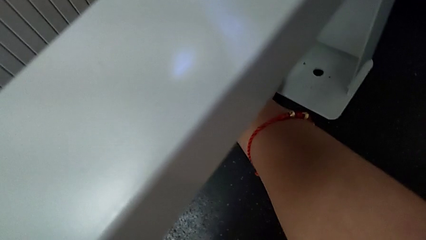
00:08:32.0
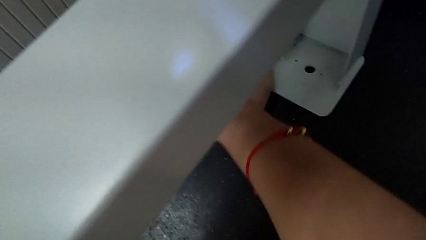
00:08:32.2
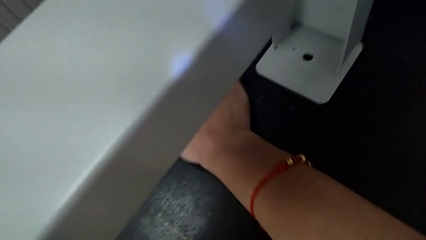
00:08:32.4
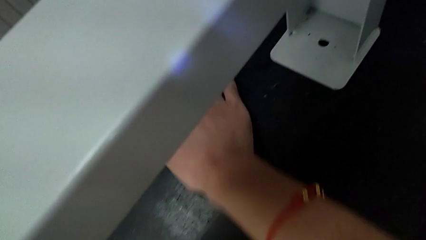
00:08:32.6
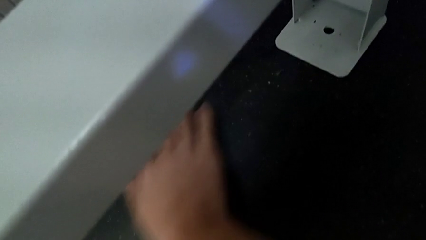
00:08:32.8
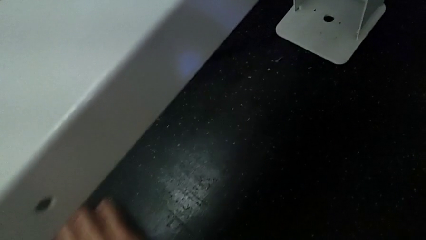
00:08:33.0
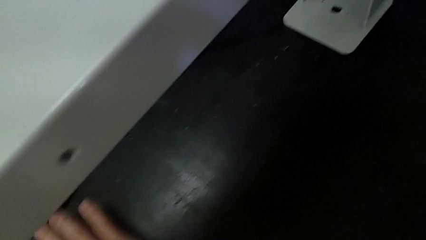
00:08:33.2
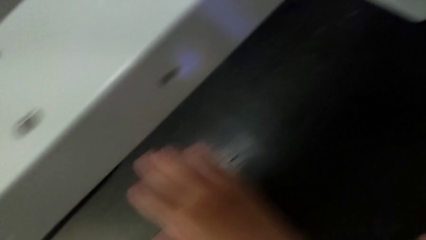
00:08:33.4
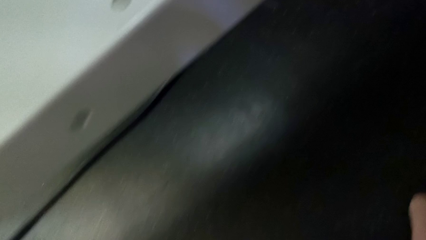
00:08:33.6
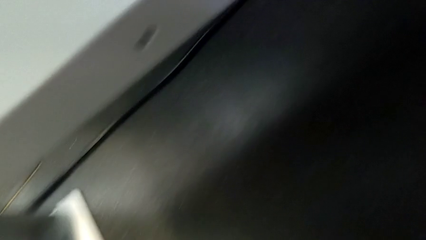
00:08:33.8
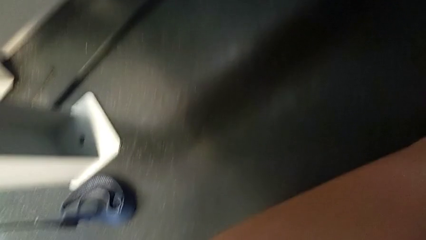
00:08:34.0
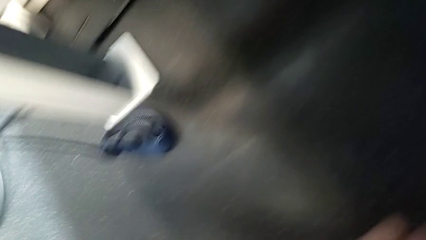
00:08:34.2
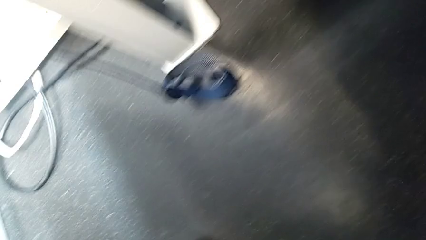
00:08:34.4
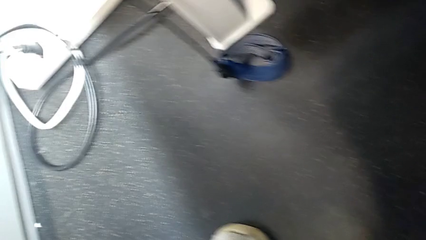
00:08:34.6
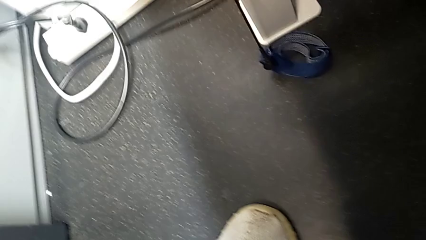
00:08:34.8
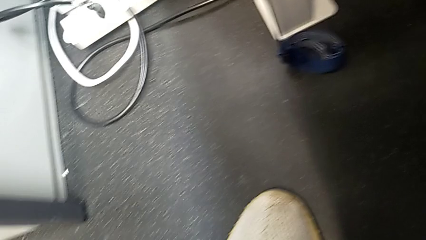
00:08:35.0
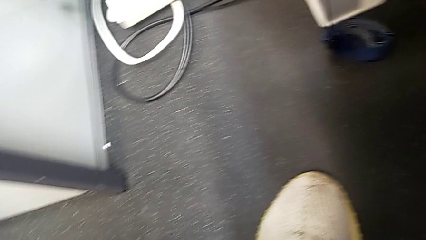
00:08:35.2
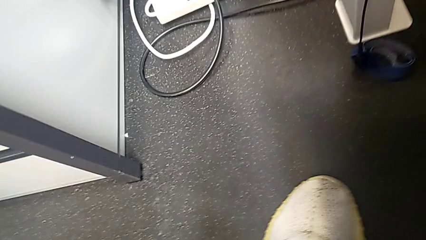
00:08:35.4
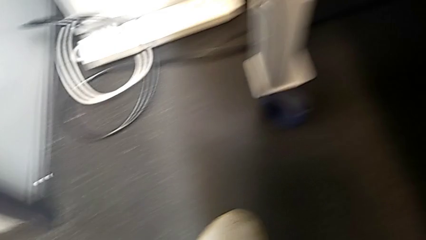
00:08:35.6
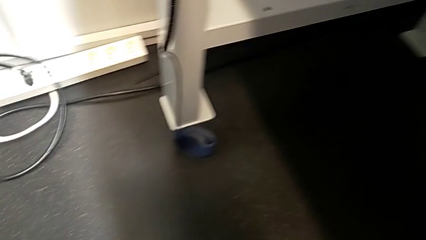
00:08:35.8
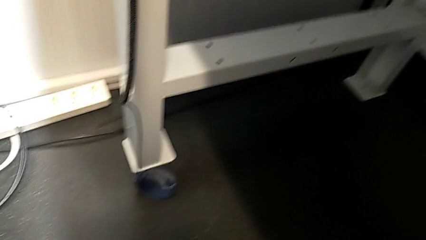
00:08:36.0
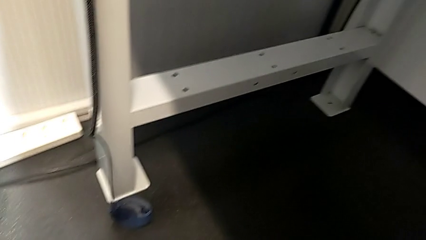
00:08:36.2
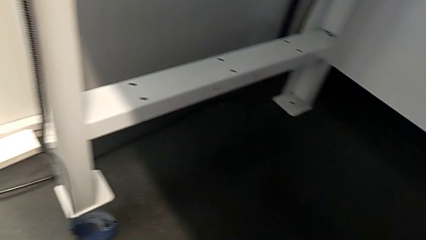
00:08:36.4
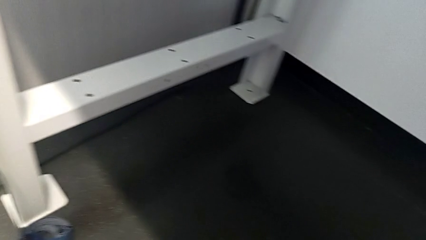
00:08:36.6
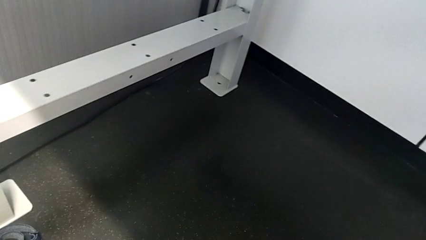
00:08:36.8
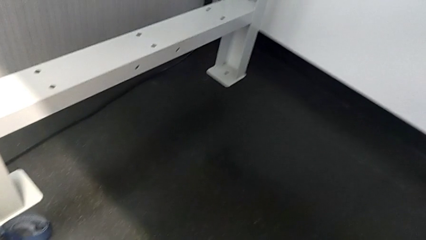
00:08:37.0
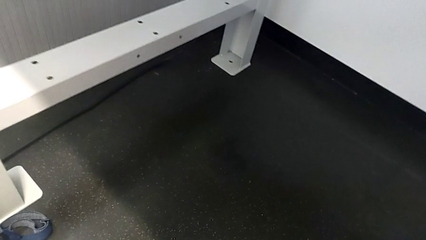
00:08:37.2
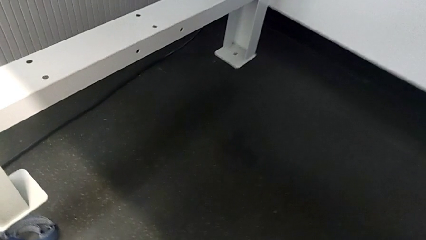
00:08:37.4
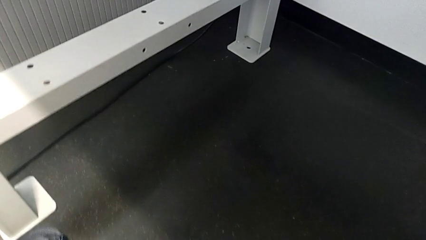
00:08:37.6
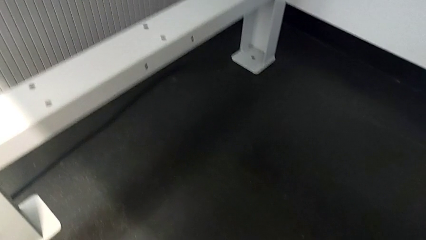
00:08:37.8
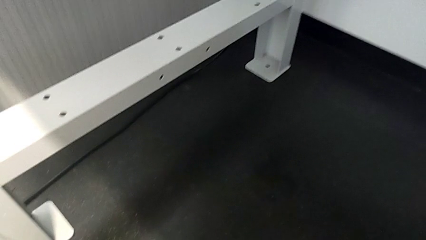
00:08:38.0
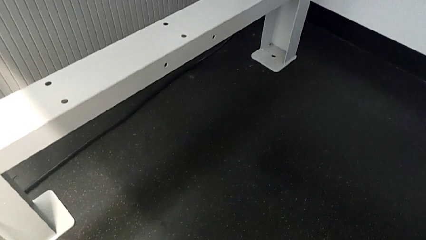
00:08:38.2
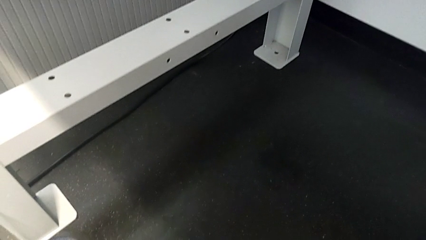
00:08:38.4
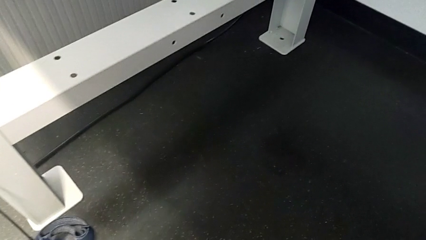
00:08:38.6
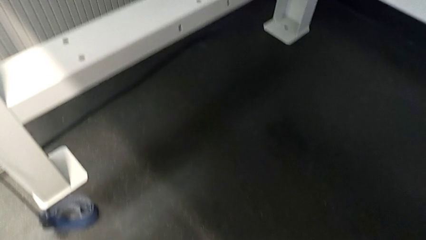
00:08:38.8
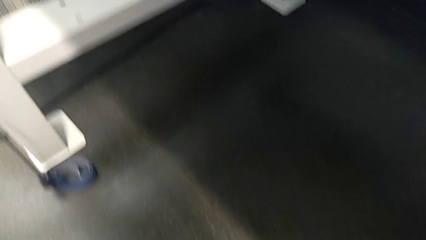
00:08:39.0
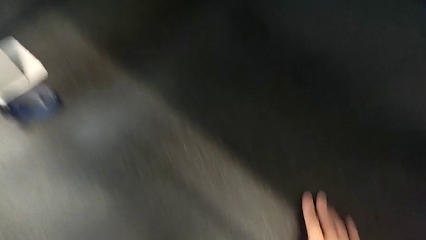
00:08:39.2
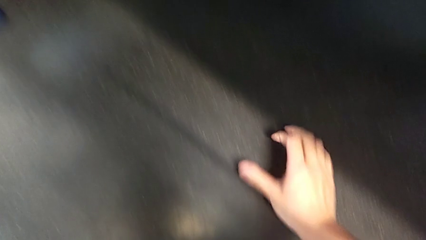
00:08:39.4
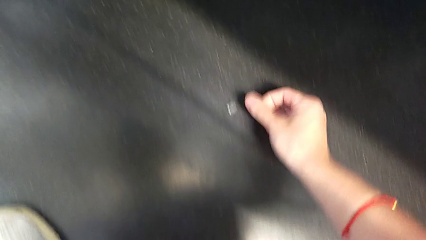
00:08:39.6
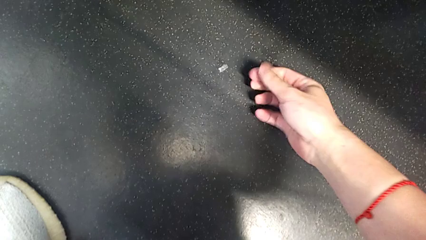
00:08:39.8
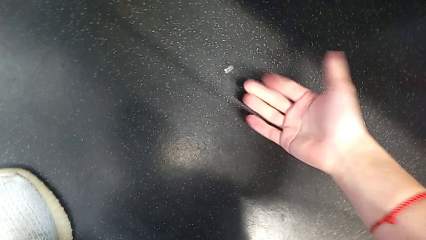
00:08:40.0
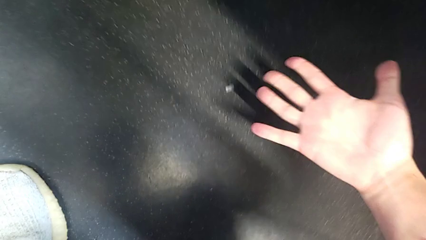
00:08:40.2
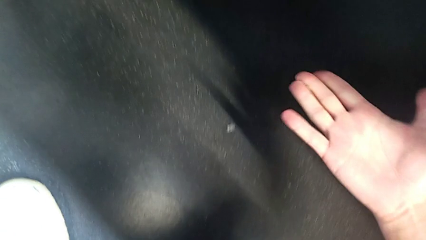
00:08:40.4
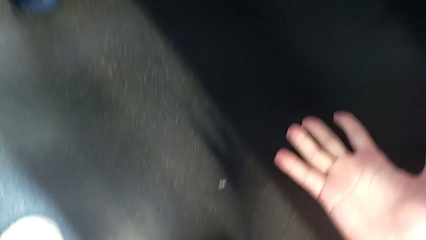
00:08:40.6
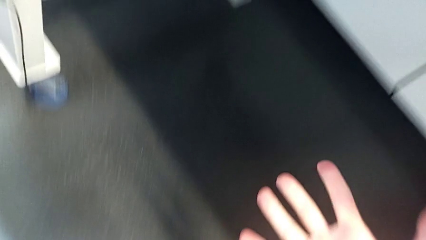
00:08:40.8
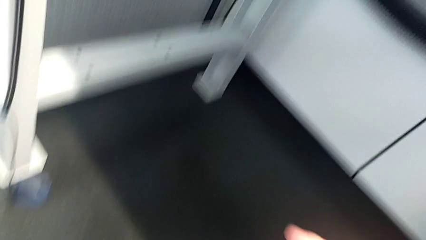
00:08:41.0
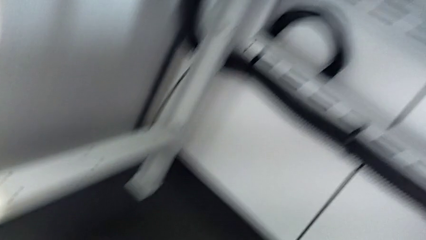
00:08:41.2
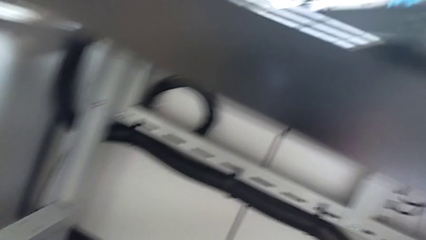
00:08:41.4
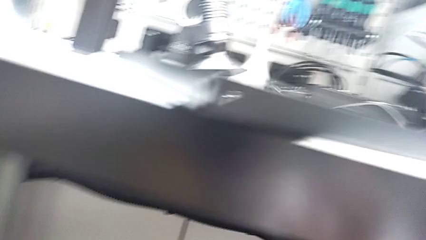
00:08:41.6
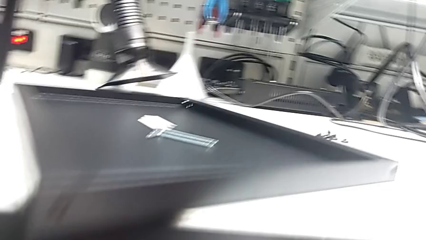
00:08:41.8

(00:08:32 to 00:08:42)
The camera wearer is inspecting the floor to find the screw. They lift the hex socket head.

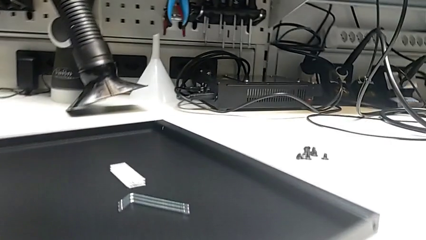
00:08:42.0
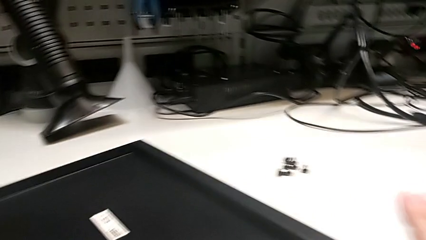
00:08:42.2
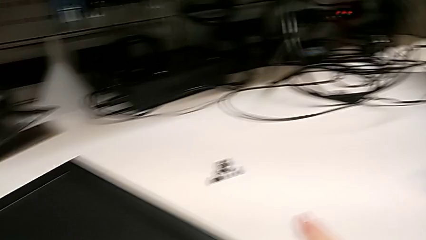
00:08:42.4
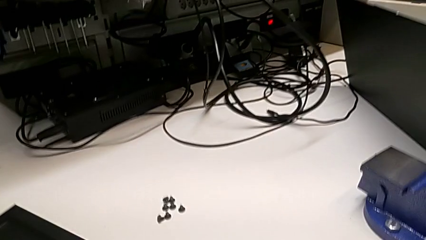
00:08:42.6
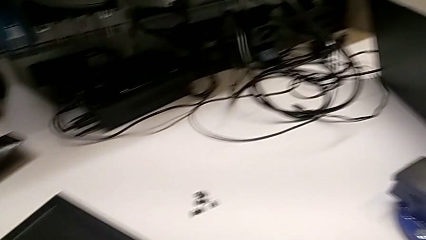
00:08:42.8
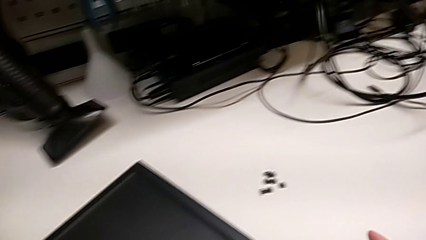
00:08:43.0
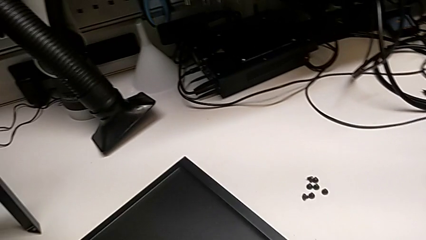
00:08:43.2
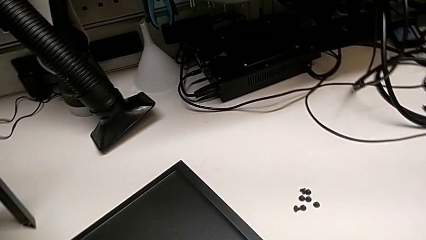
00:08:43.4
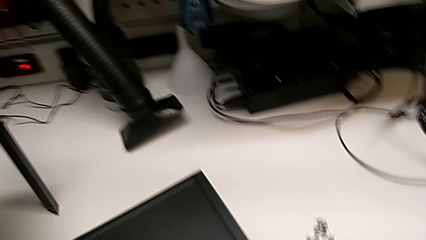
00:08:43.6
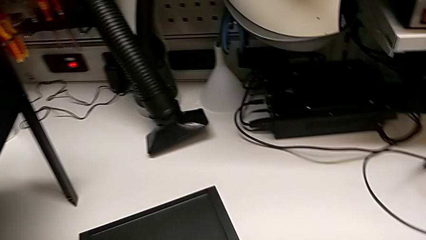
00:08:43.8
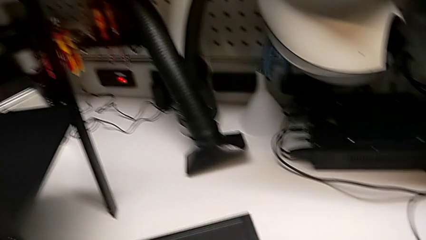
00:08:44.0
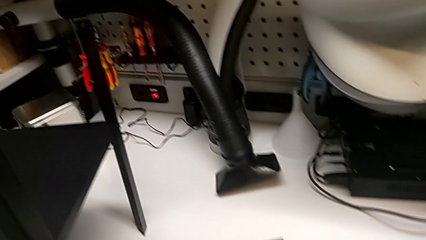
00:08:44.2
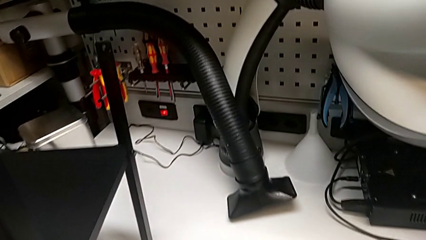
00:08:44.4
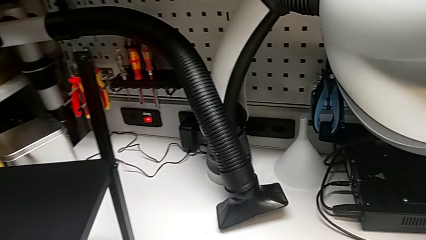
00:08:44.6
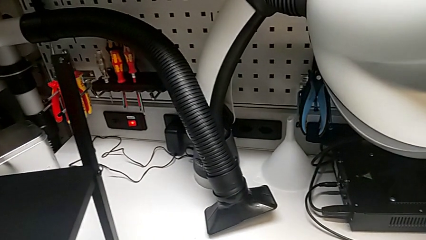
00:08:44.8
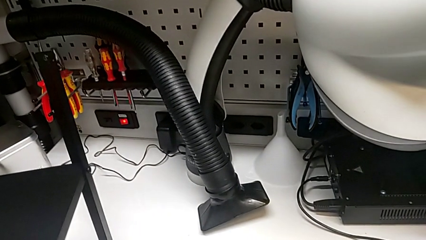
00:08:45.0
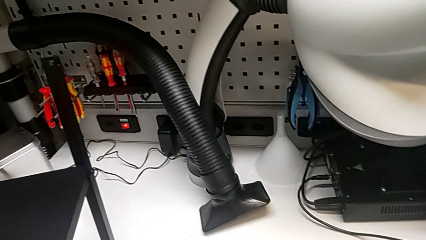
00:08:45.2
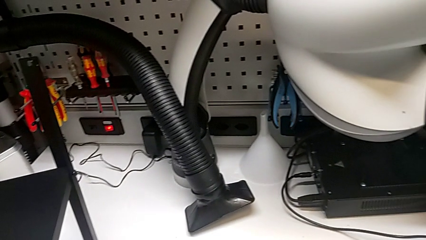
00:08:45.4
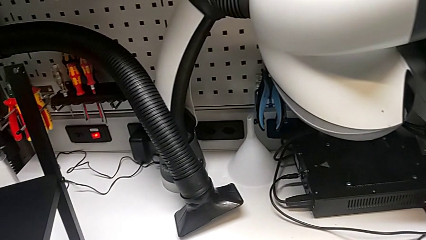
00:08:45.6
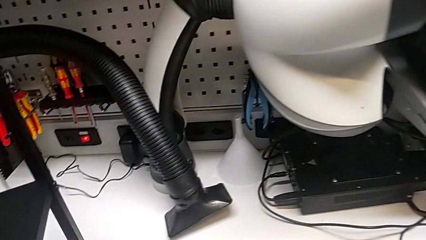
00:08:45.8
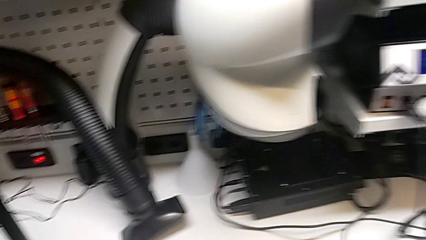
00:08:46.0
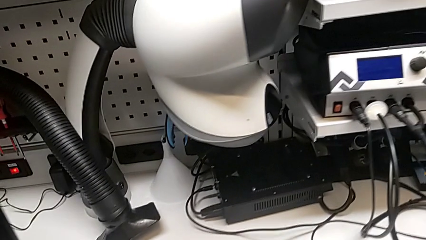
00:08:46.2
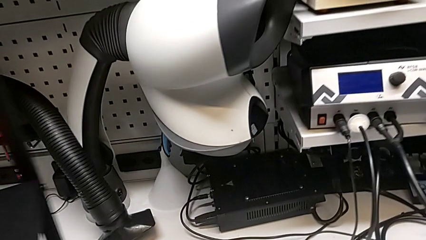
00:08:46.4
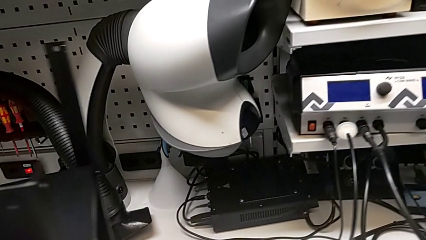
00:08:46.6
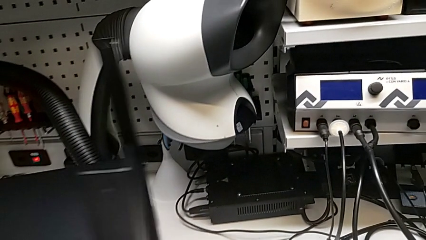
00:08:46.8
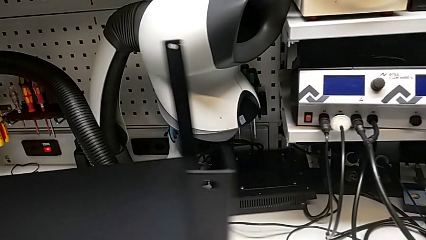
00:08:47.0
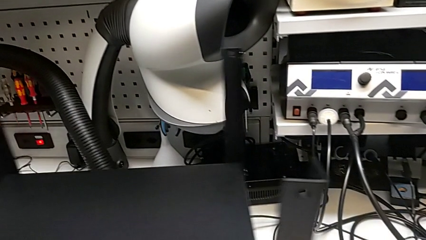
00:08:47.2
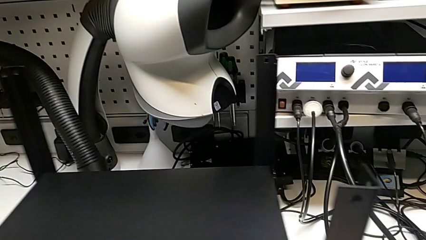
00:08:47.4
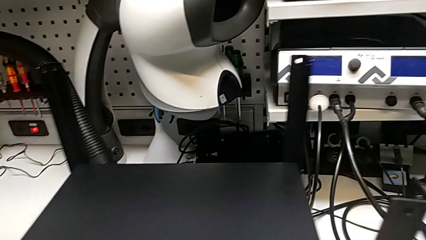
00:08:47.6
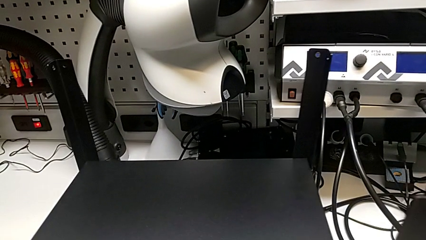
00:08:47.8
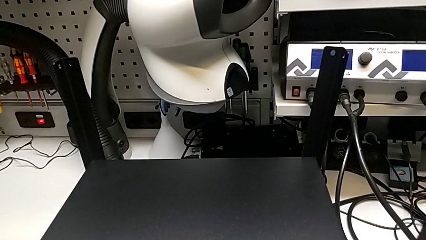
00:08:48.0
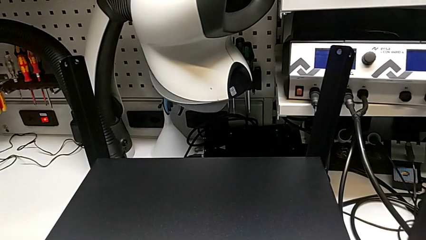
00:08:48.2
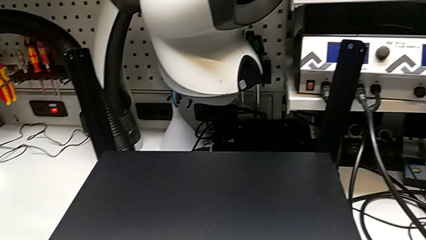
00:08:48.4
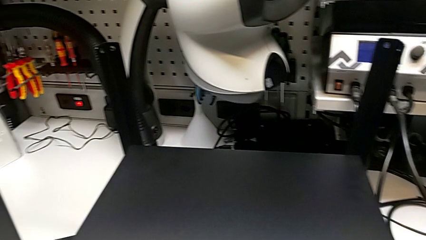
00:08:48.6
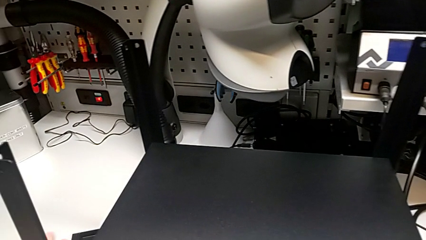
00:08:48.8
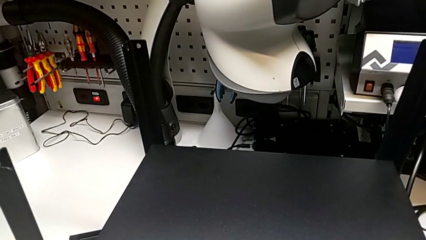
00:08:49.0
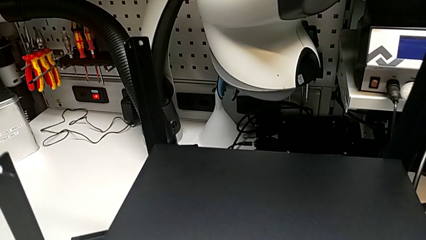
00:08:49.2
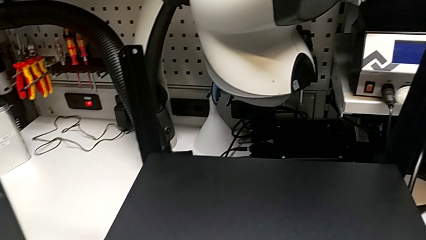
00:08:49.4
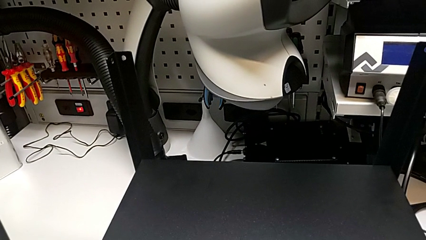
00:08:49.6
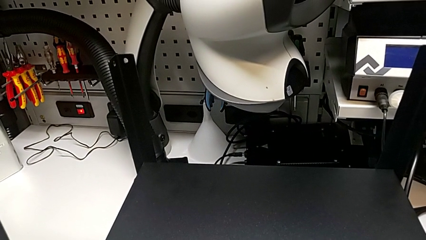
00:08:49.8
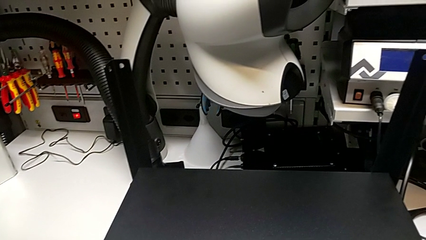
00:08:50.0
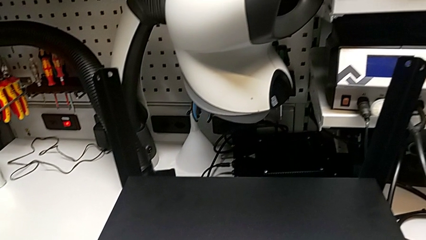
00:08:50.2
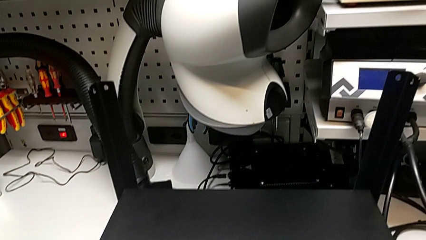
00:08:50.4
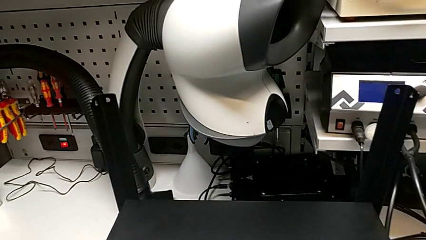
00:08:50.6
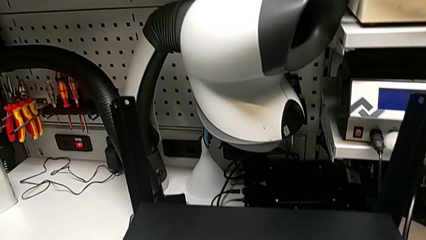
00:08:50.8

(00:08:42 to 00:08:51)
The camera wearer is alighting on the top shelf.
